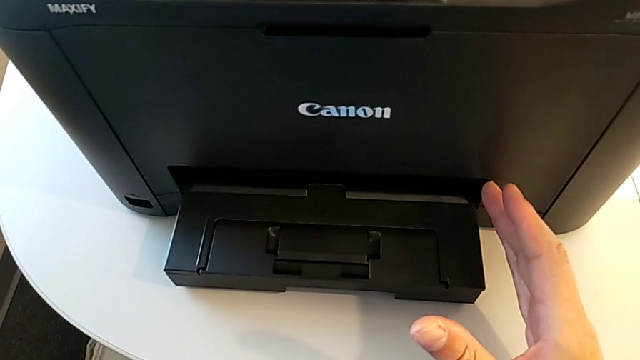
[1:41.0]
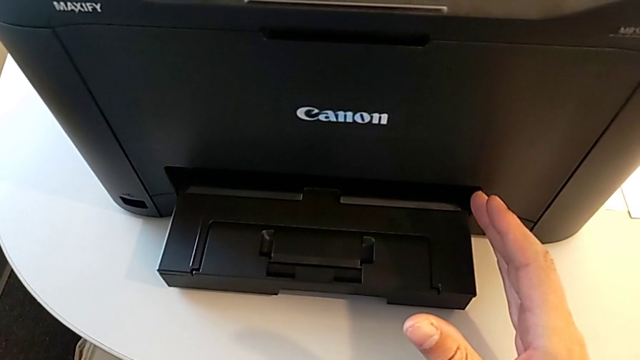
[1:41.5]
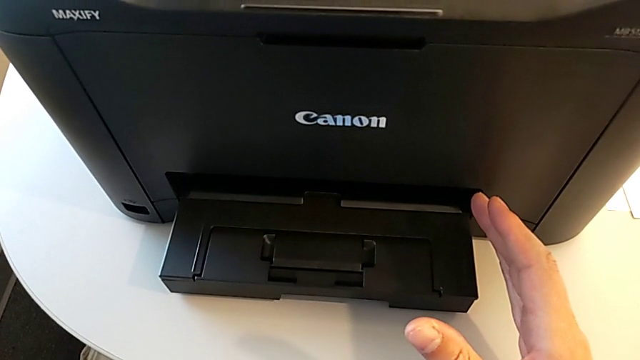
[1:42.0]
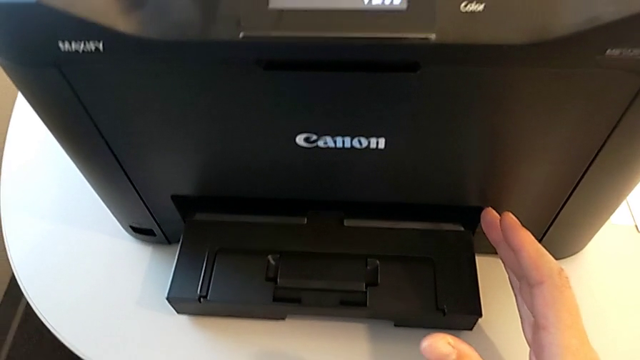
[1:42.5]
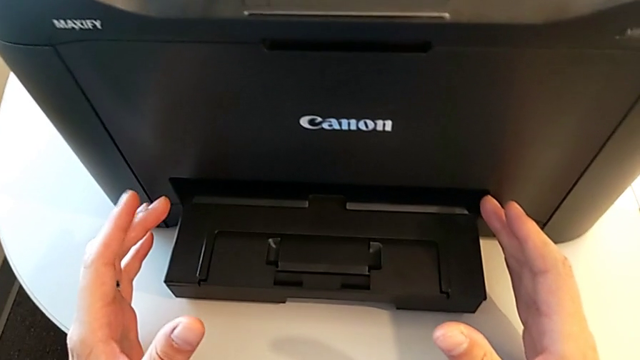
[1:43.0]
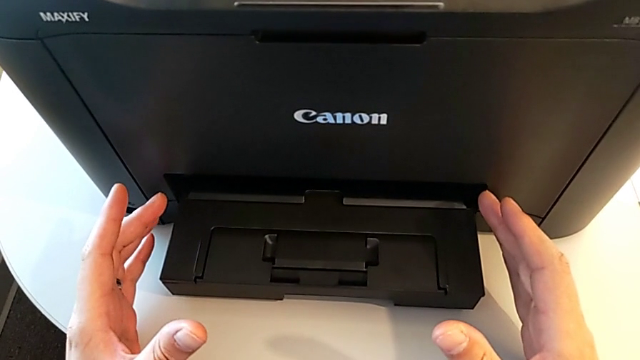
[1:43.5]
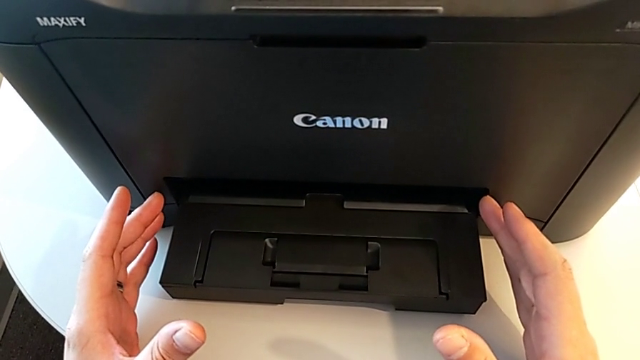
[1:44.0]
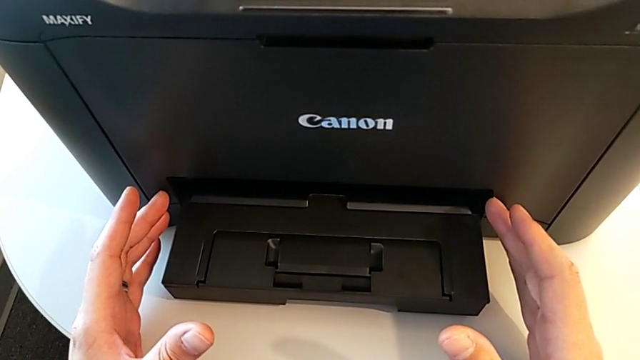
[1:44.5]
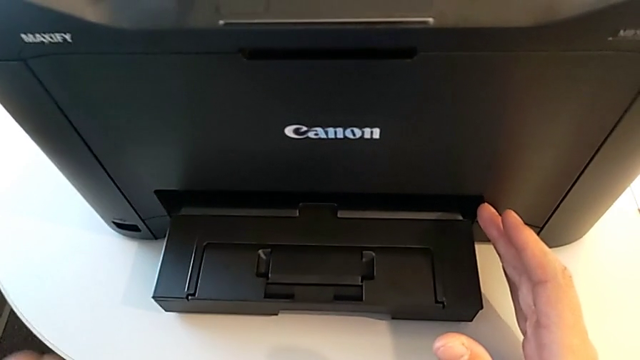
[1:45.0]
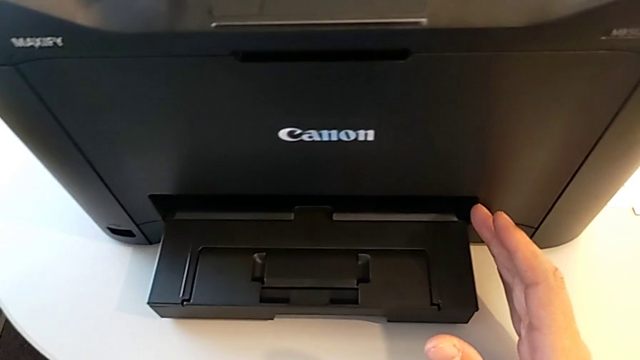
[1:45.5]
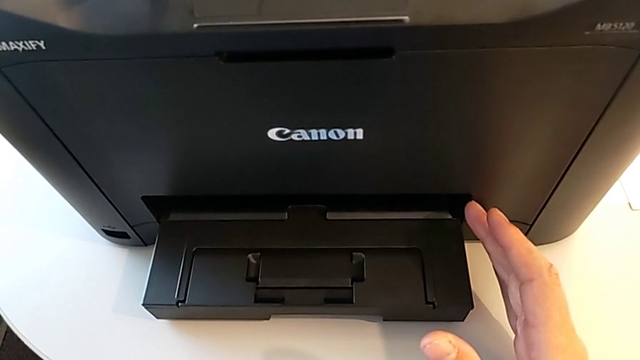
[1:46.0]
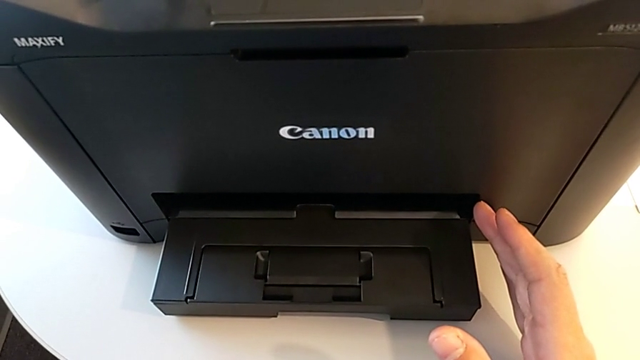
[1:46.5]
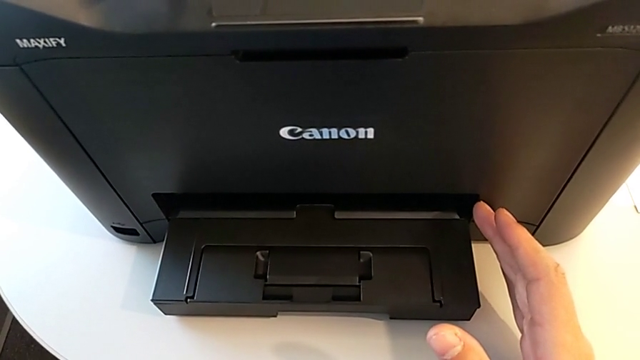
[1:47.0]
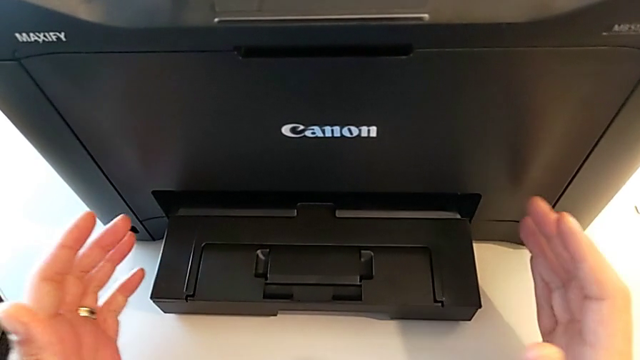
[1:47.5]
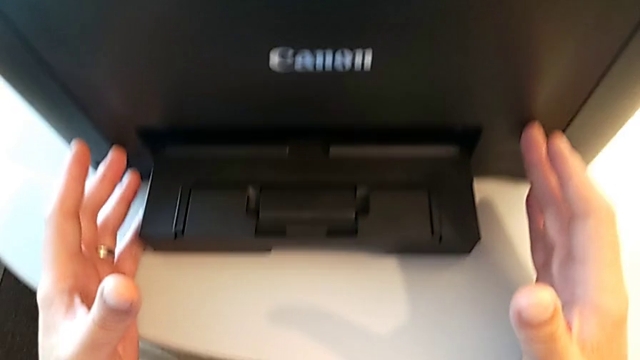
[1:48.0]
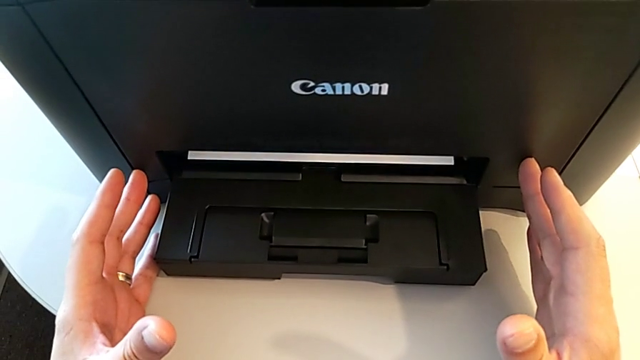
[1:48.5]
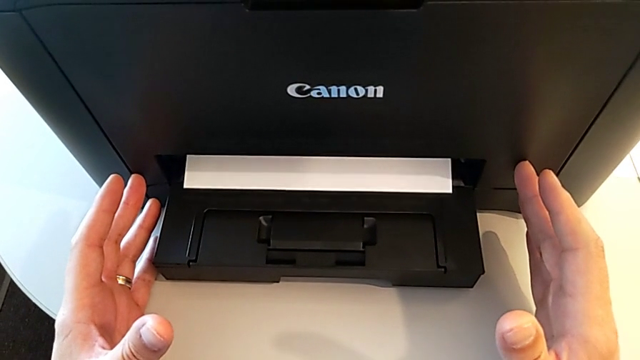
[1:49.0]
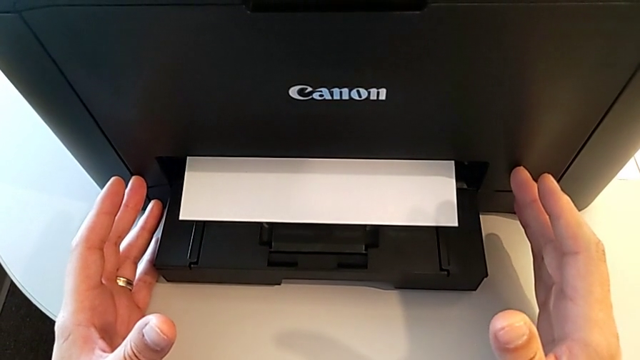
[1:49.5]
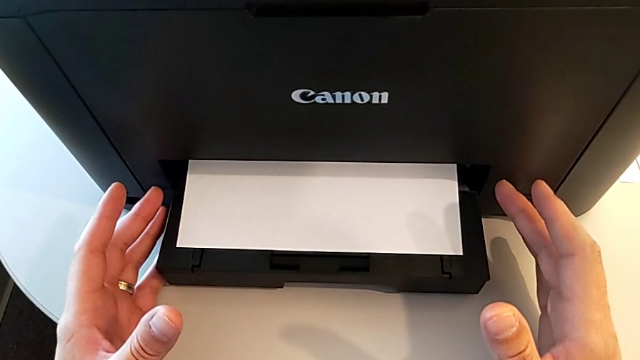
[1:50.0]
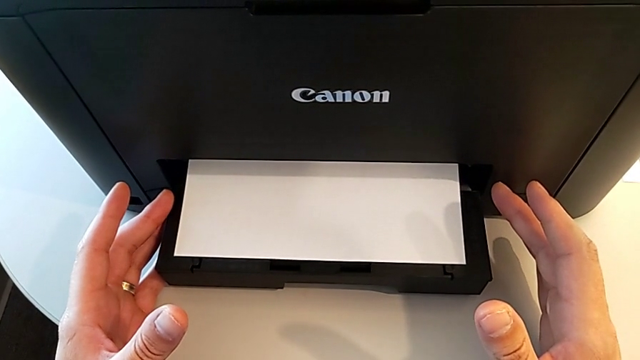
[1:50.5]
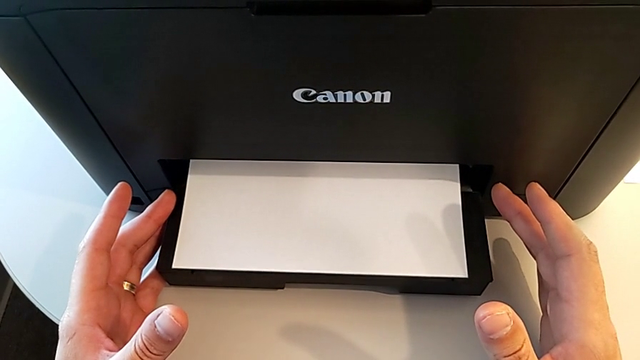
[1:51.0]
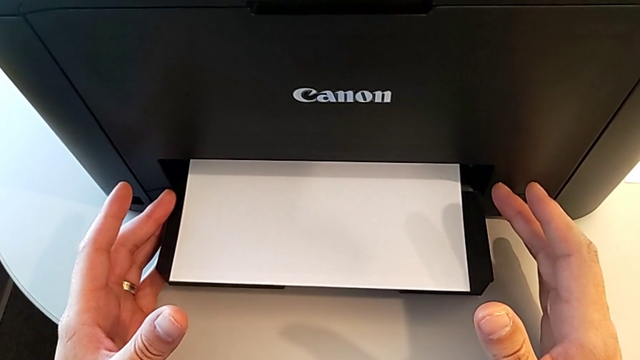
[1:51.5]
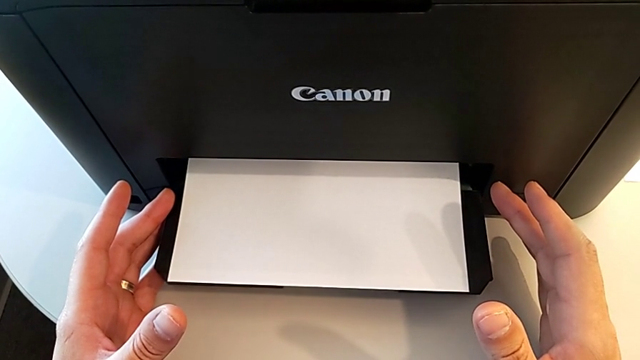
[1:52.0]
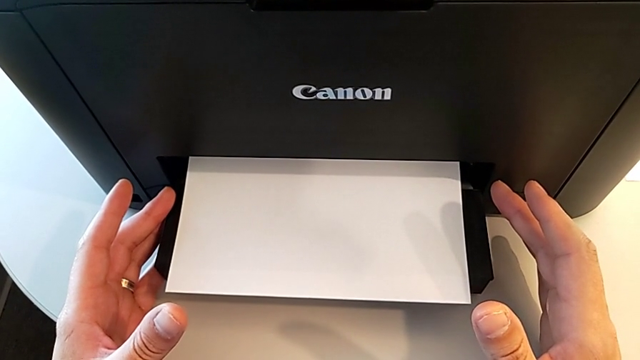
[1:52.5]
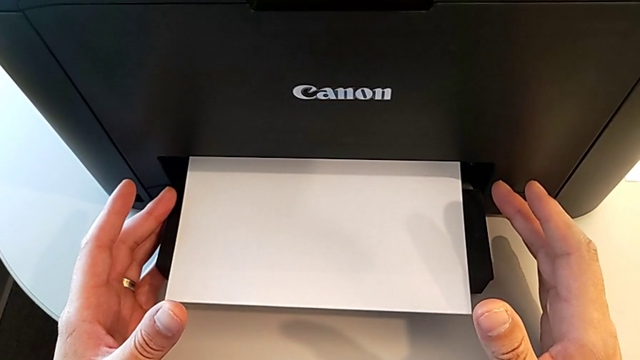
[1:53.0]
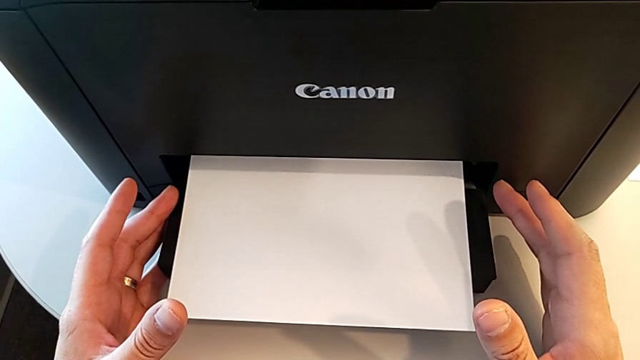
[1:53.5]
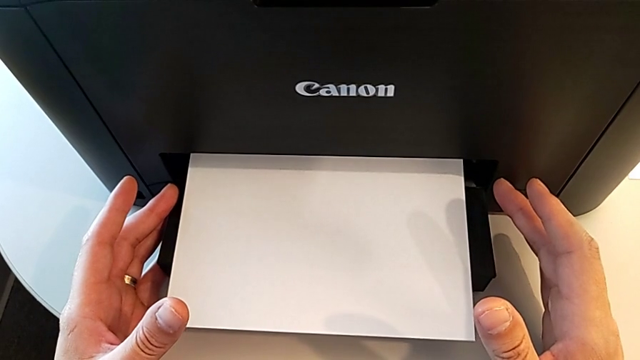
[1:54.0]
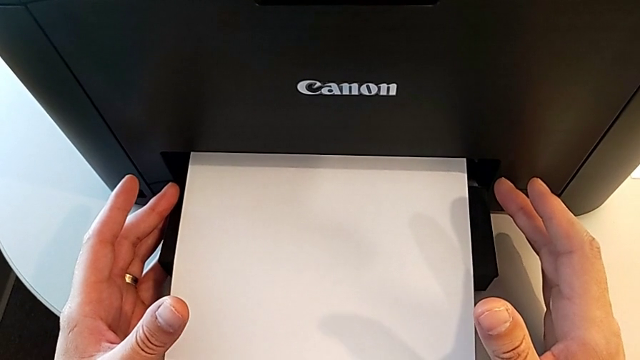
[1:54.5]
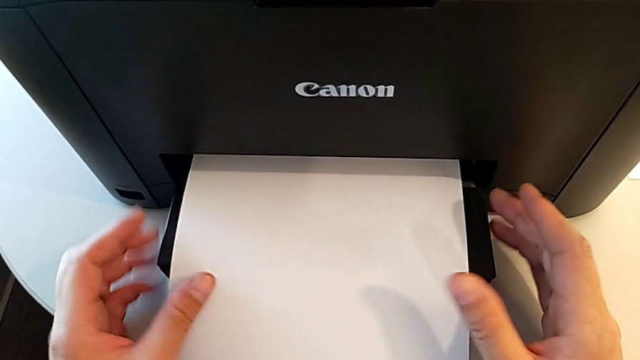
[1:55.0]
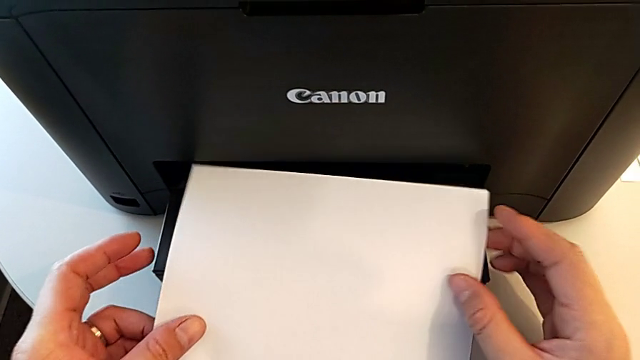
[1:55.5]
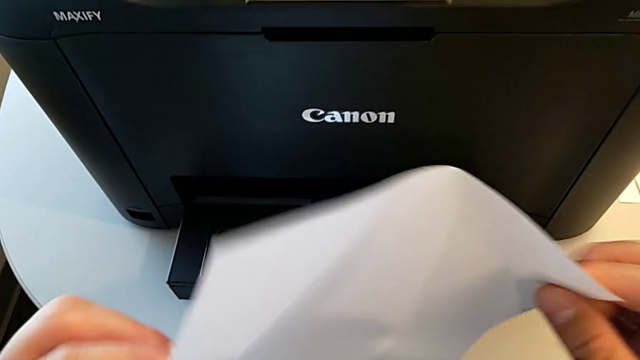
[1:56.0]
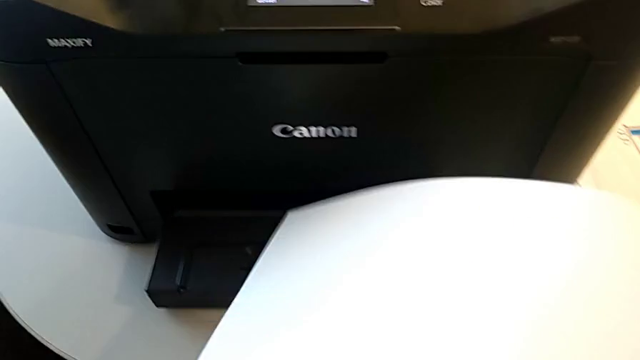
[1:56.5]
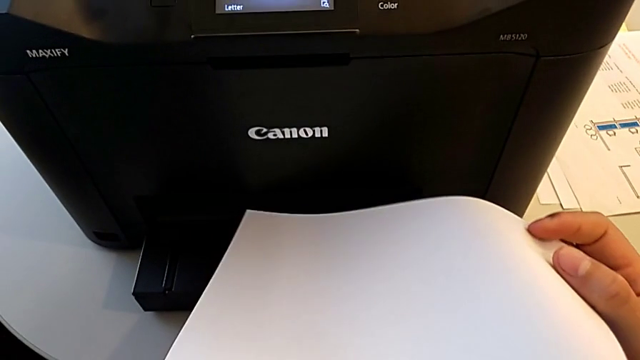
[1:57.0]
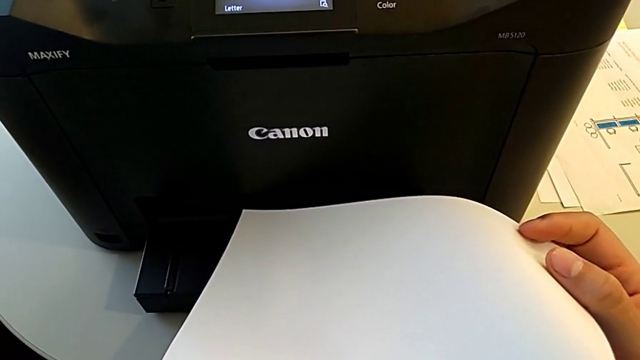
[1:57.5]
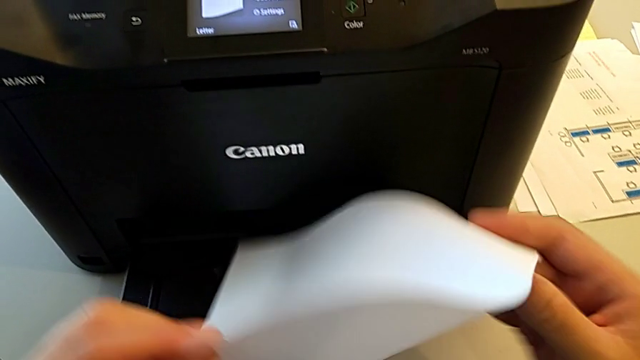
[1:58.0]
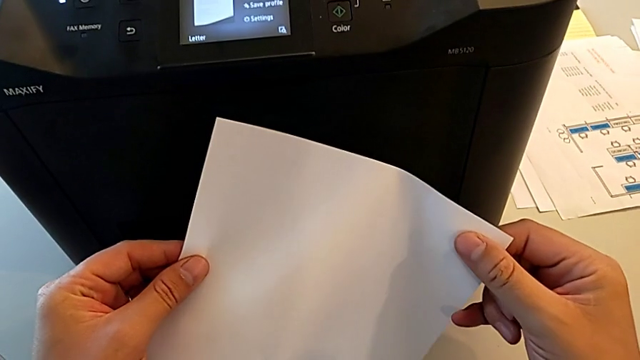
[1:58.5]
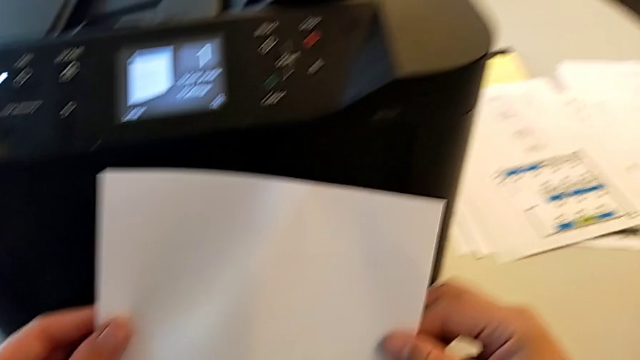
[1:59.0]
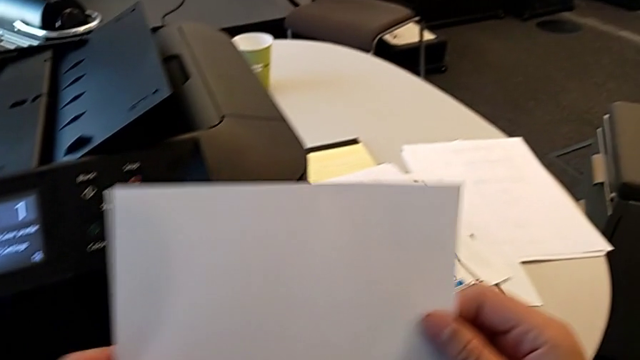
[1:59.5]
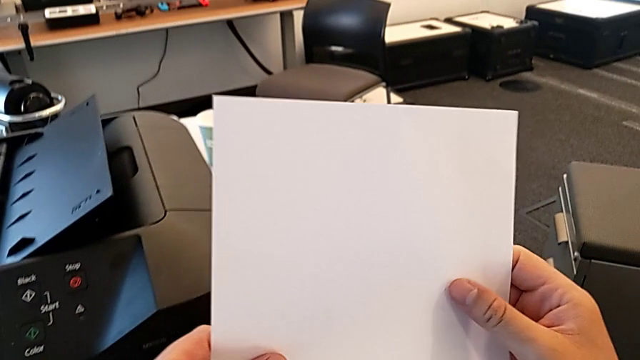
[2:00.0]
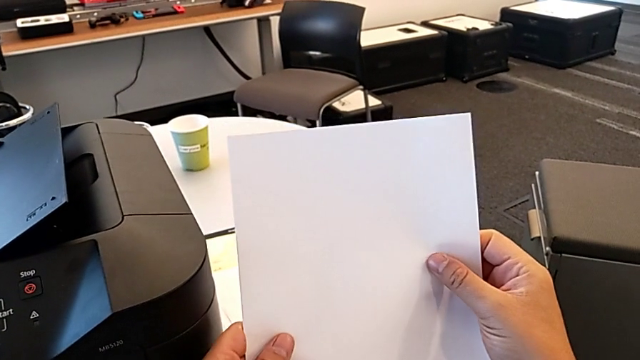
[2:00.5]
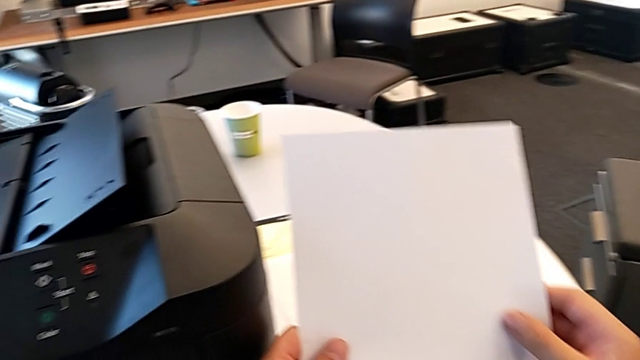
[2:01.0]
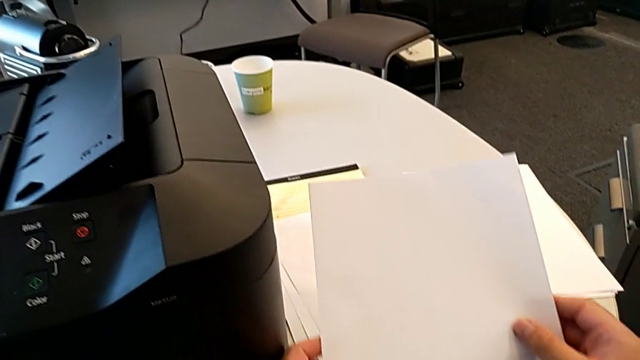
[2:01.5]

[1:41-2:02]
The camera wearer is creating a black and white copy. They grab the paper stack and inspect it.
